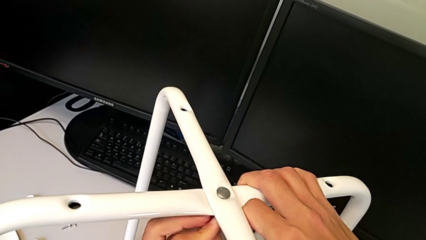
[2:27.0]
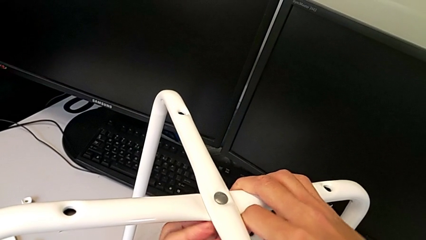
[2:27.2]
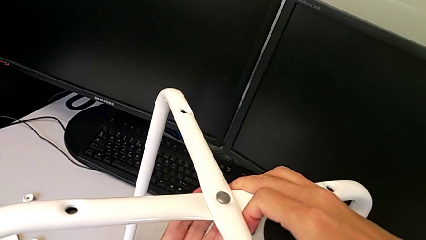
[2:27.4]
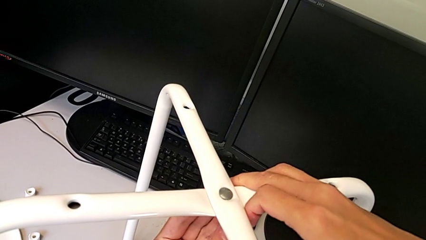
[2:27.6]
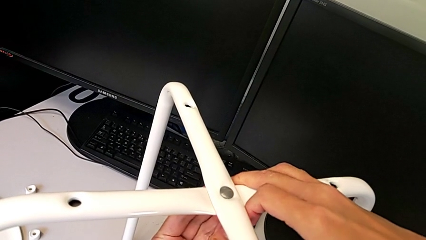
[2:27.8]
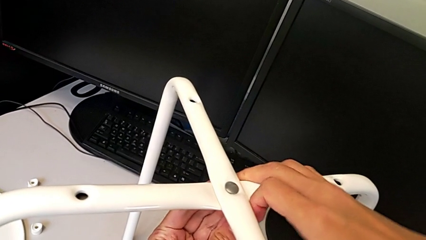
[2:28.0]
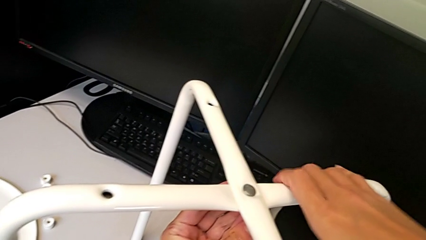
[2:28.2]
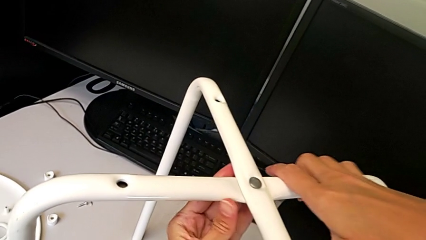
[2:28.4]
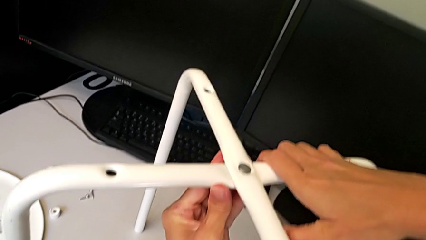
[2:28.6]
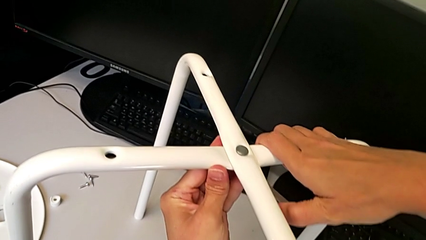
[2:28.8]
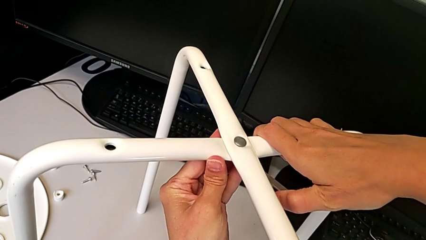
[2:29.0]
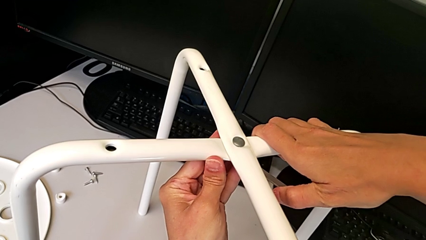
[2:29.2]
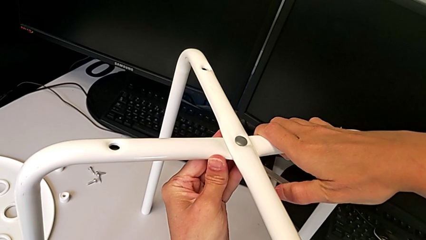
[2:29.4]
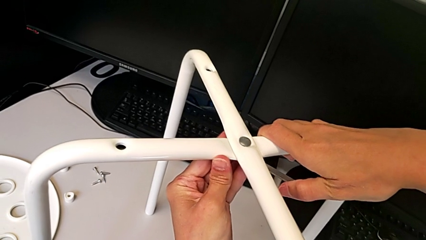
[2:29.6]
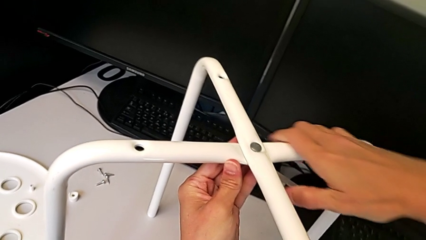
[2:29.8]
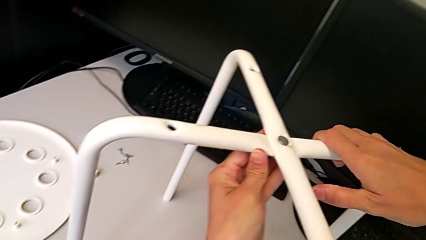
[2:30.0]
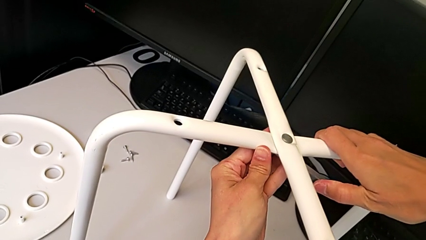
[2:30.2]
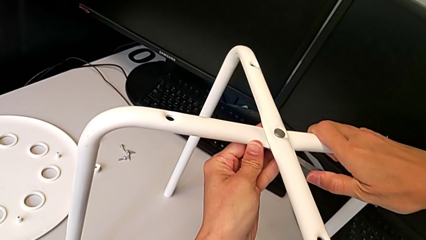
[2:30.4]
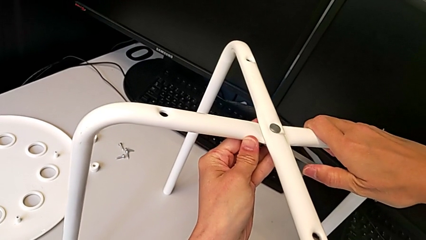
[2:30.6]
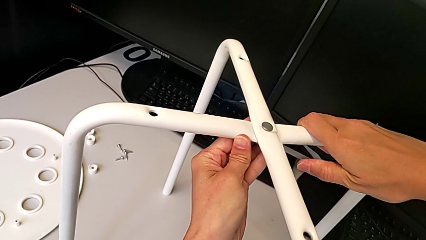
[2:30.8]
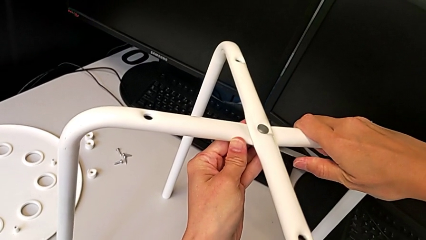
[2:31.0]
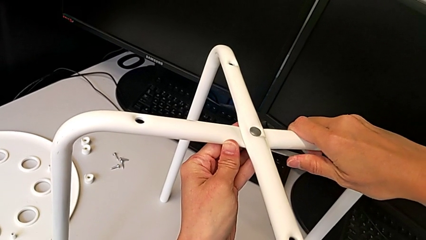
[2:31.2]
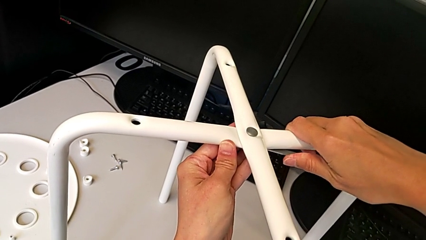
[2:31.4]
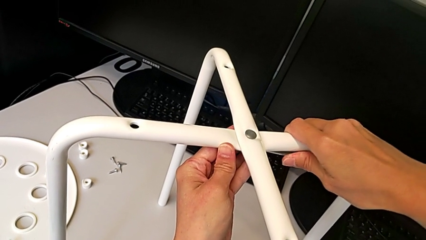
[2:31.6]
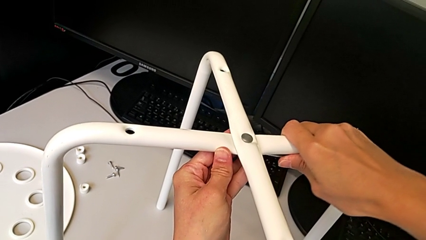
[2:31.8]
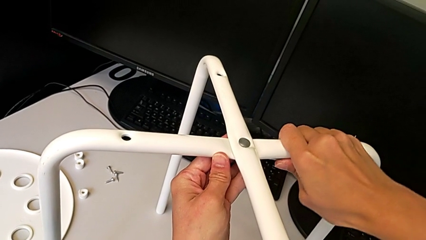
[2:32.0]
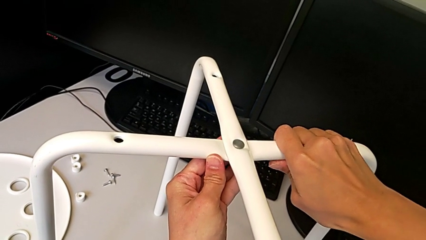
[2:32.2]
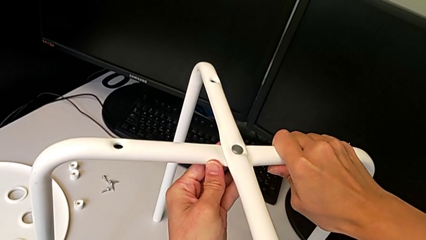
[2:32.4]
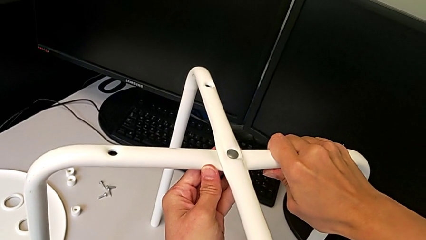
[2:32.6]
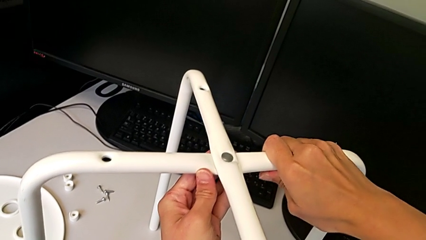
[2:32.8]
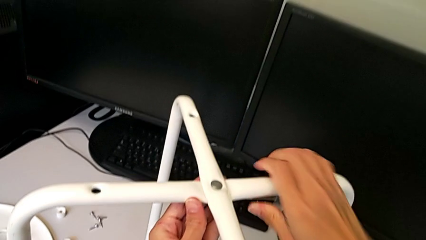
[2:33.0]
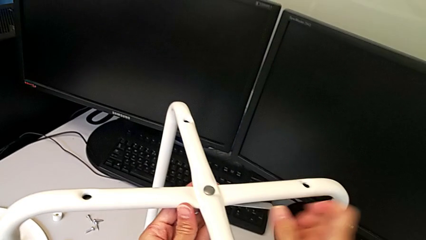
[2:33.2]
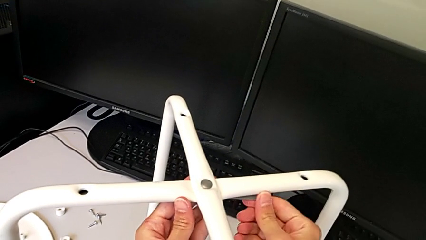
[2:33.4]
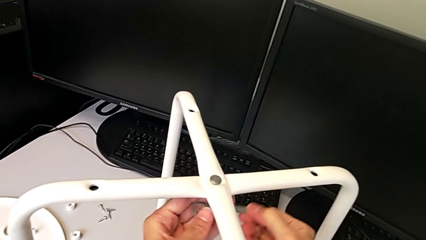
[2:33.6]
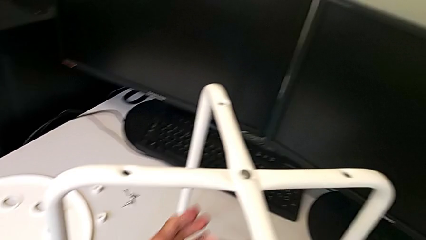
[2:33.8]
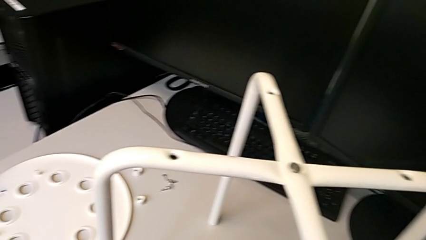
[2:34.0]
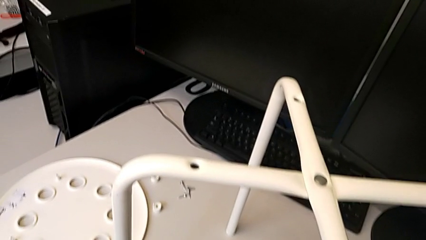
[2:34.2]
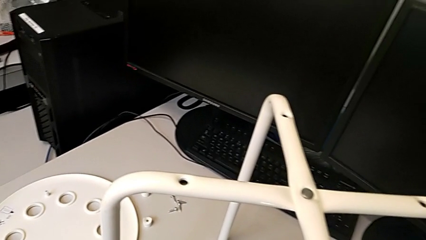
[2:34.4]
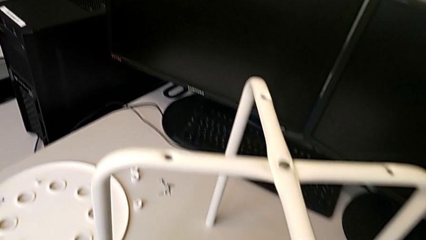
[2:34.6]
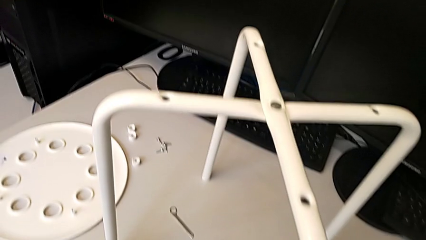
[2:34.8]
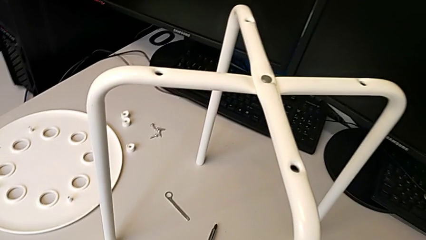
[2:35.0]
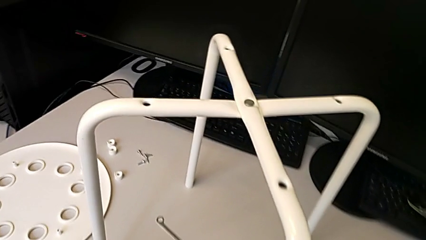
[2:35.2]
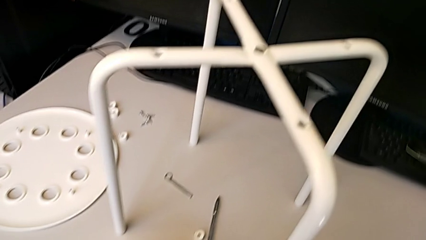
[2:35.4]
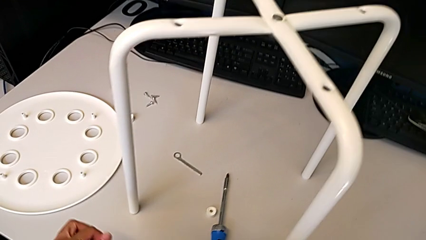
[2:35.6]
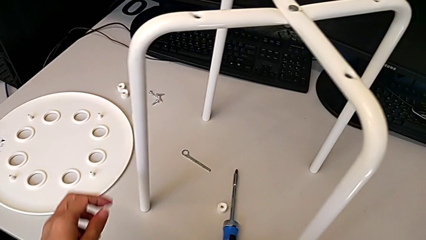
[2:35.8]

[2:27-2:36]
The camera wearer is assembling the legs of the stool. They keep screwing the hex nut, withdraw the hexagonal wrench and place it.

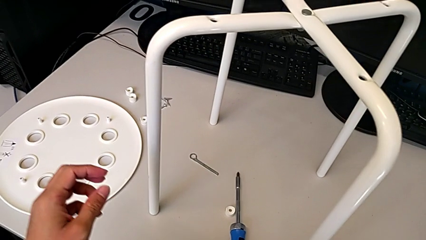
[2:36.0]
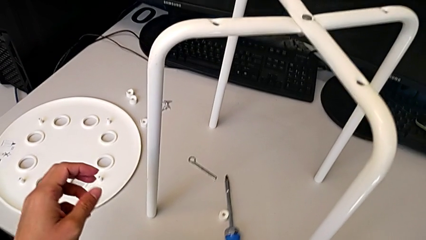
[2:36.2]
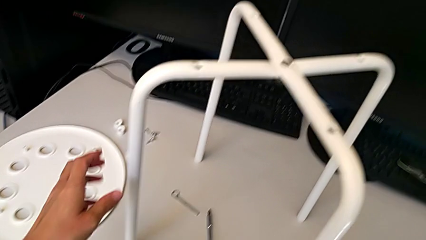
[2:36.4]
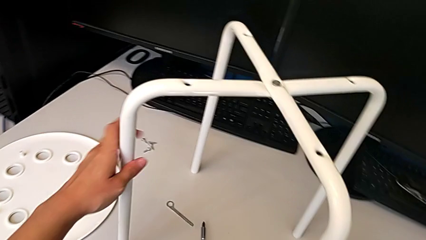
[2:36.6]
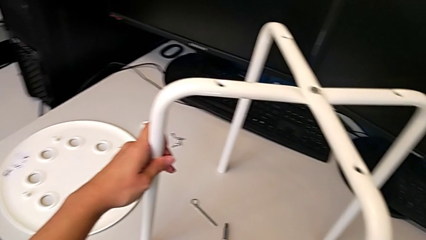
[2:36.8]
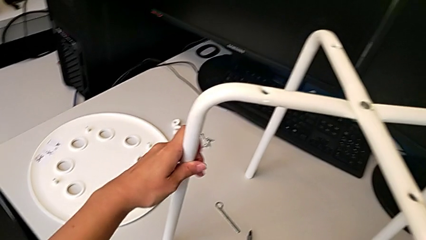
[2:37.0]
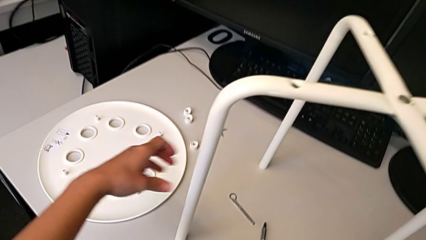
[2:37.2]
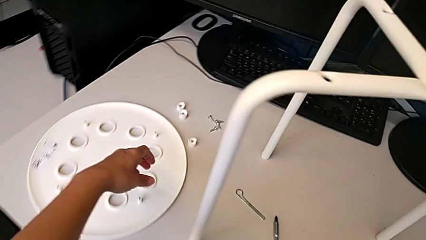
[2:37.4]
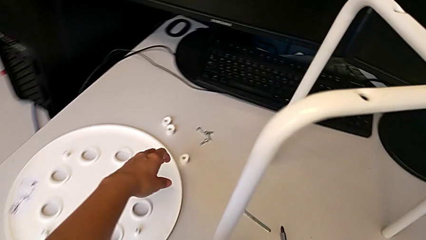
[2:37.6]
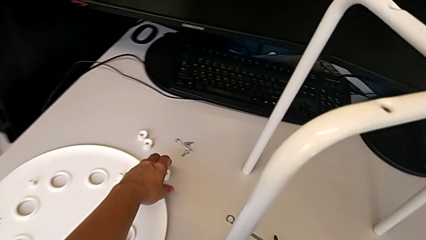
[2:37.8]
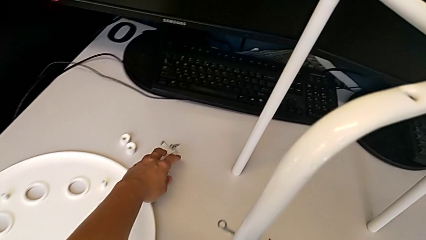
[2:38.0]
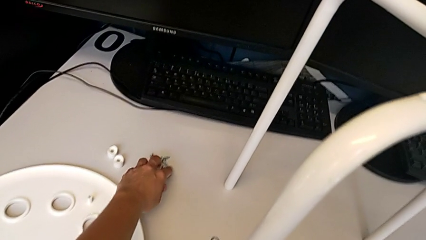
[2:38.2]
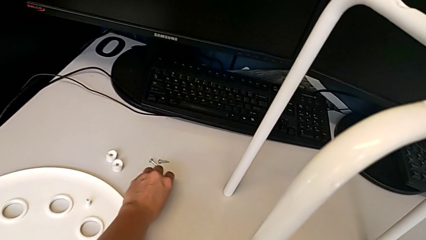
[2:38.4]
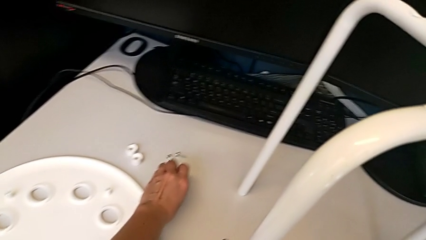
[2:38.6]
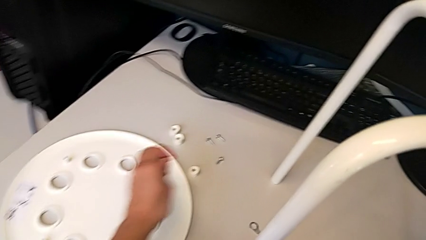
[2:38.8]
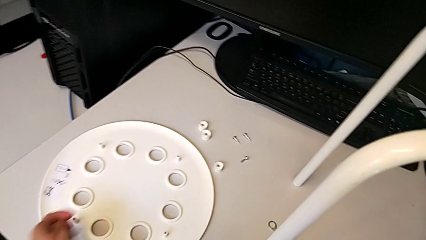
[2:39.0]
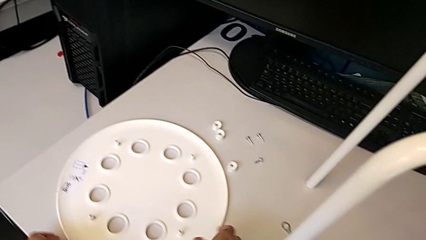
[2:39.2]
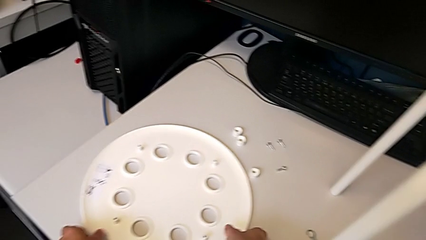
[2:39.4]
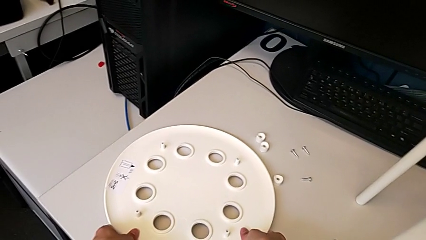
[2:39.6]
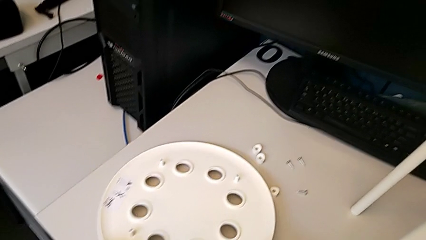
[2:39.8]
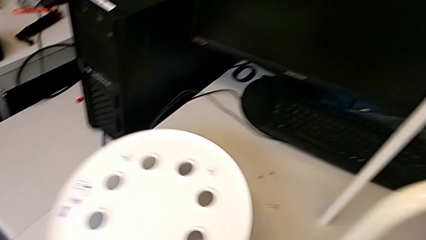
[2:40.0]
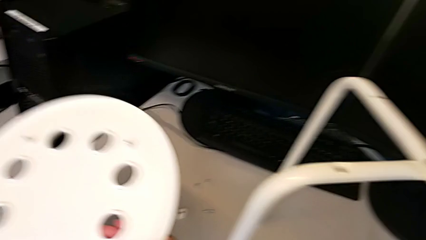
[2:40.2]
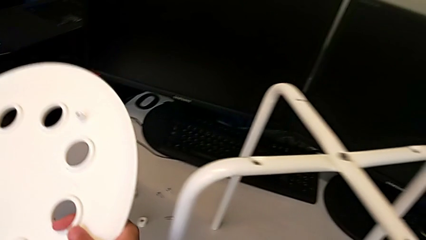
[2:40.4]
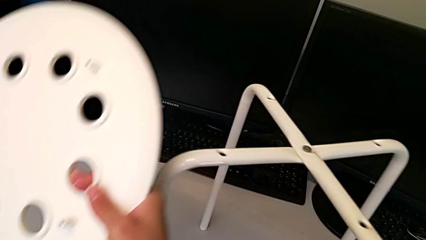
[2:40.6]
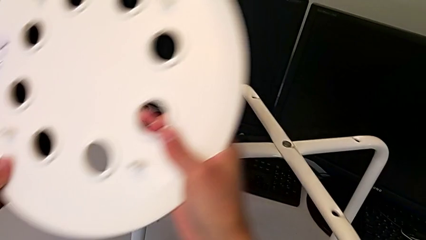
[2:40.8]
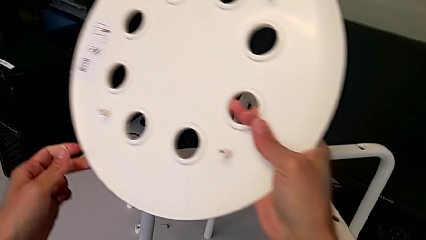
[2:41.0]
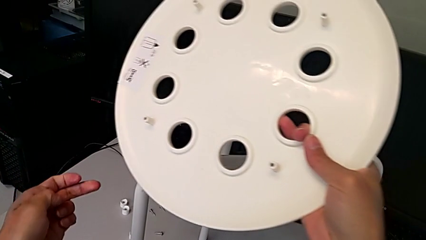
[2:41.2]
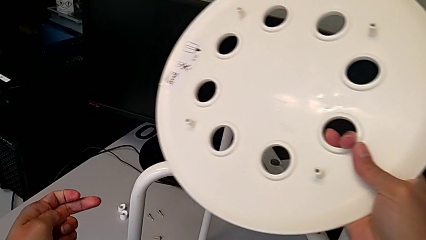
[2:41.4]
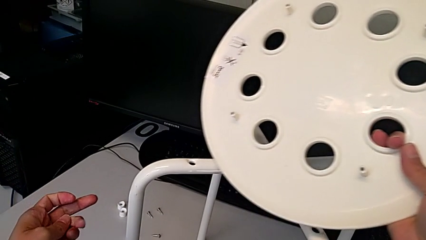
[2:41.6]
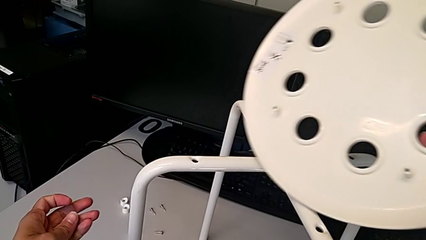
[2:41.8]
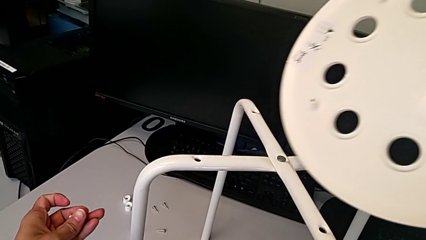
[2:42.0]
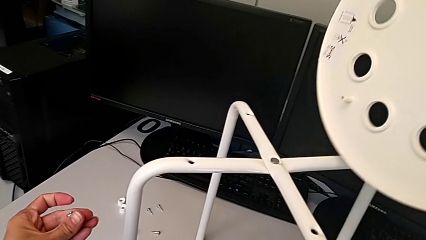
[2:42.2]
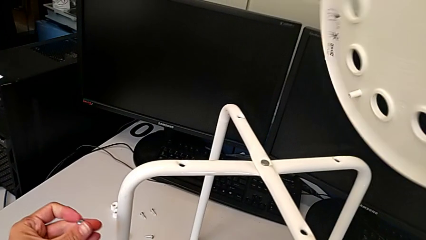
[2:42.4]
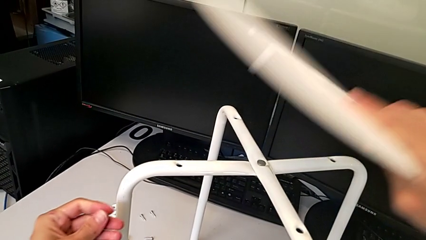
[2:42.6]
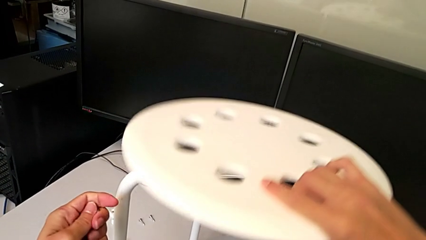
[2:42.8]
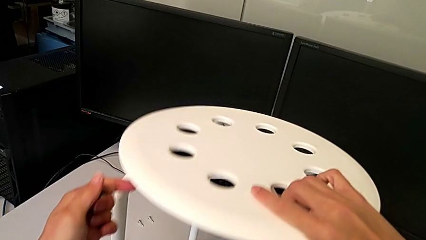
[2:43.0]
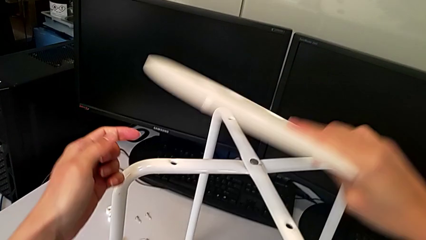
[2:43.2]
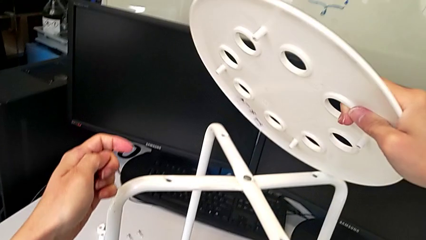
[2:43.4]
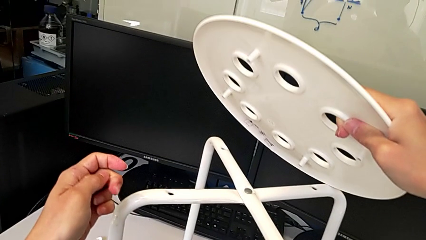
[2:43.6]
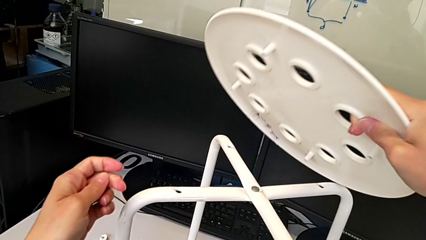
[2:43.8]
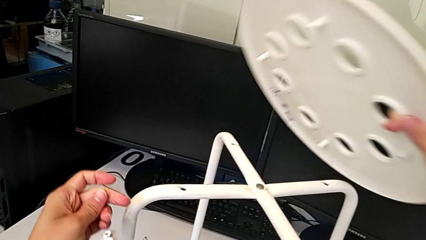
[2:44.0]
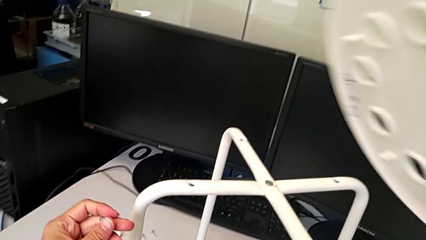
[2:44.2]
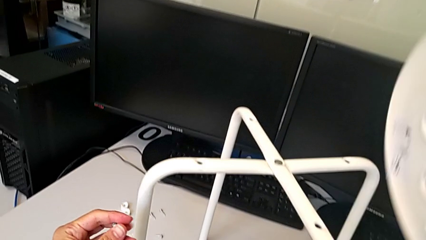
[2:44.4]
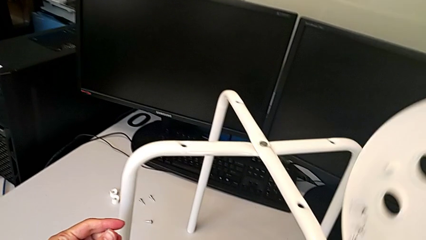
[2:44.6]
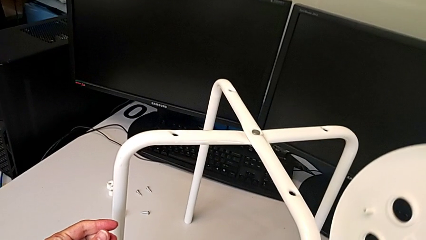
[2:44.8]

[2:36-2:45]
The camera wearer is assembling the legs onto the seat. They grab the leg and grab the screw. They wrongly grab the seat, place the lift seat and align the seat. They lift it.
